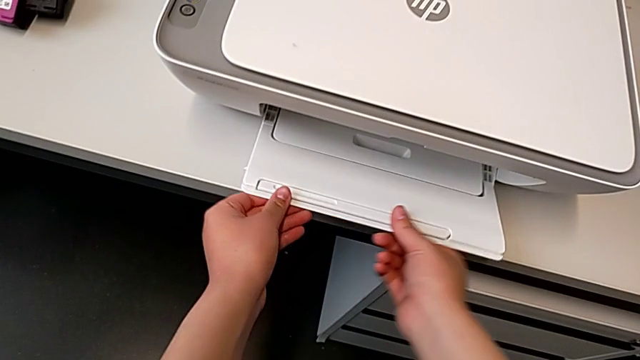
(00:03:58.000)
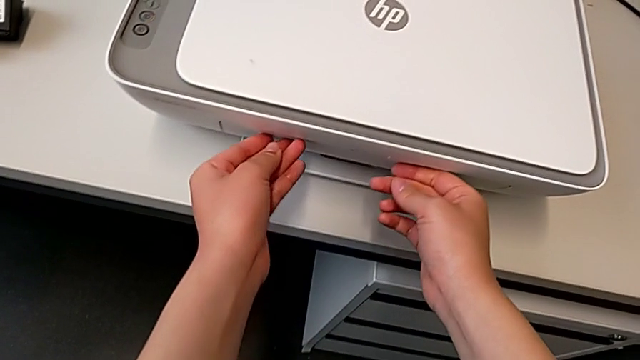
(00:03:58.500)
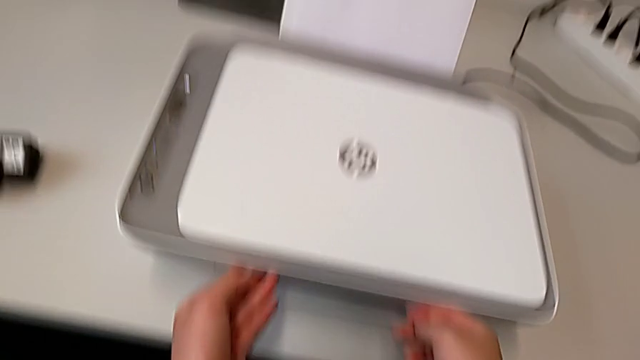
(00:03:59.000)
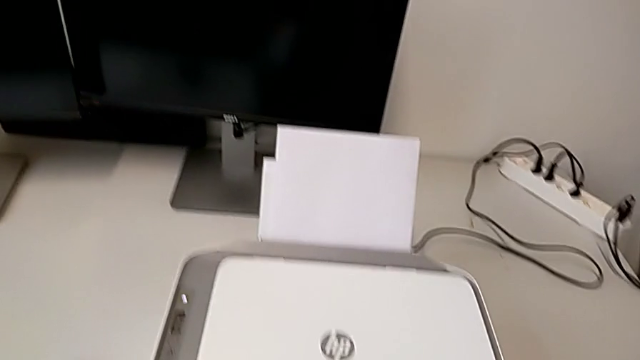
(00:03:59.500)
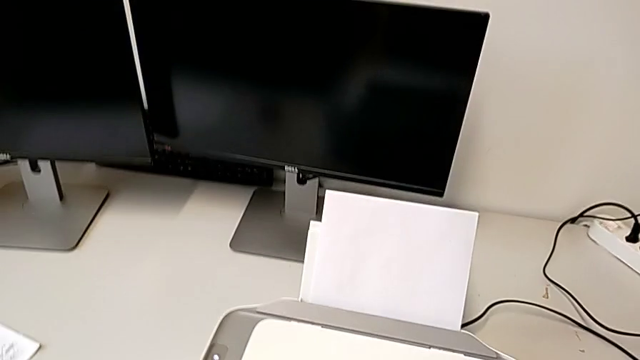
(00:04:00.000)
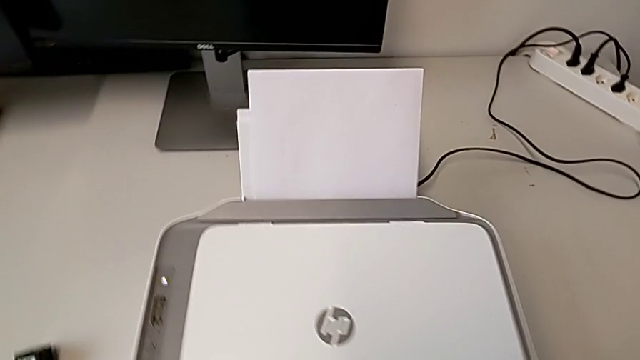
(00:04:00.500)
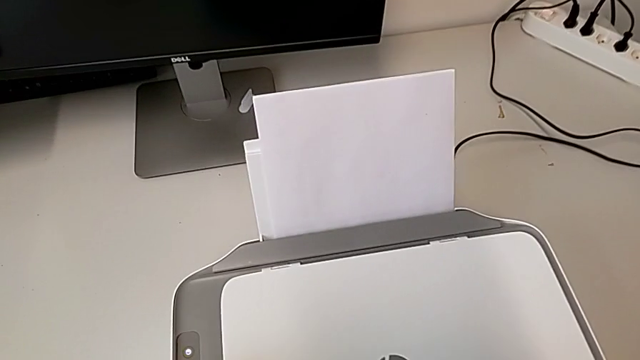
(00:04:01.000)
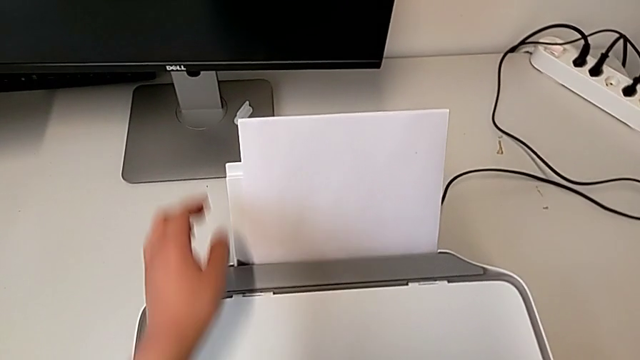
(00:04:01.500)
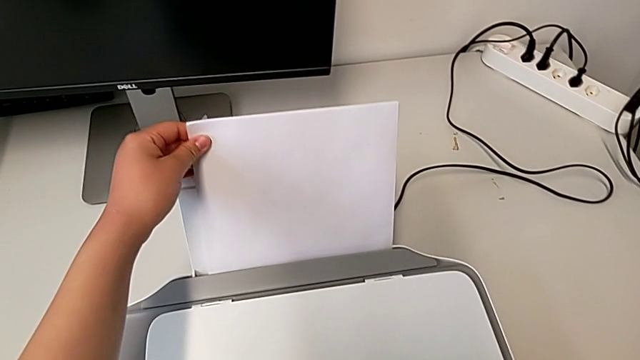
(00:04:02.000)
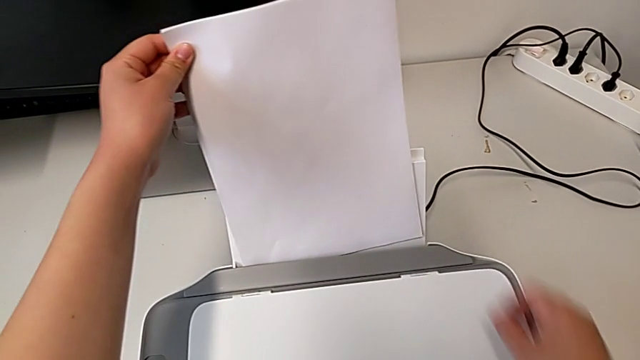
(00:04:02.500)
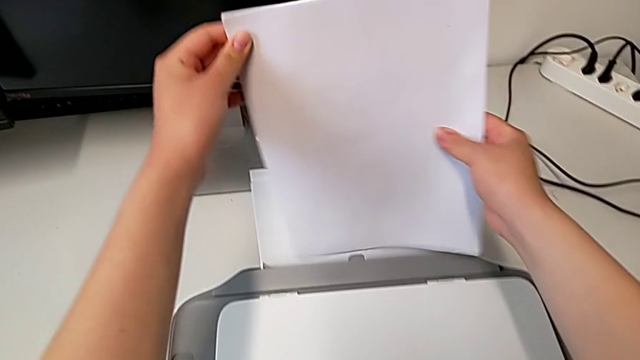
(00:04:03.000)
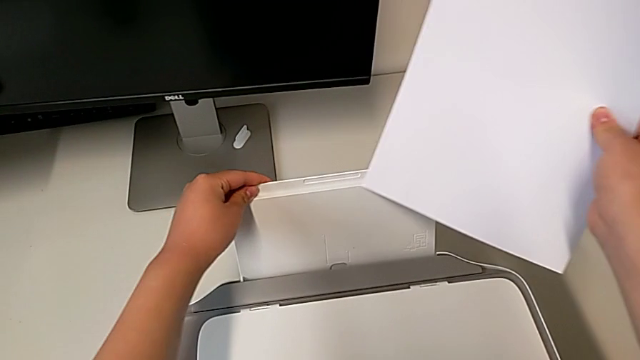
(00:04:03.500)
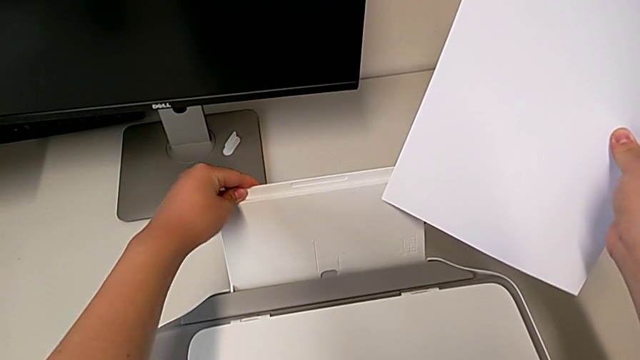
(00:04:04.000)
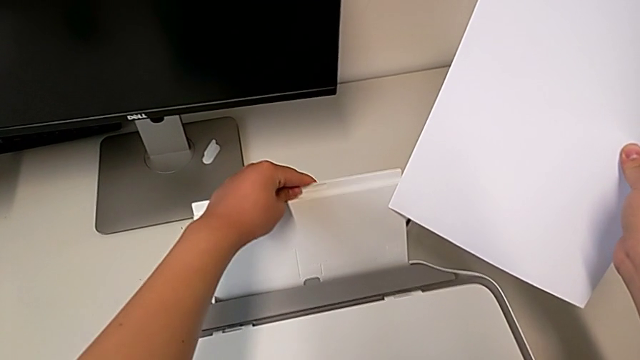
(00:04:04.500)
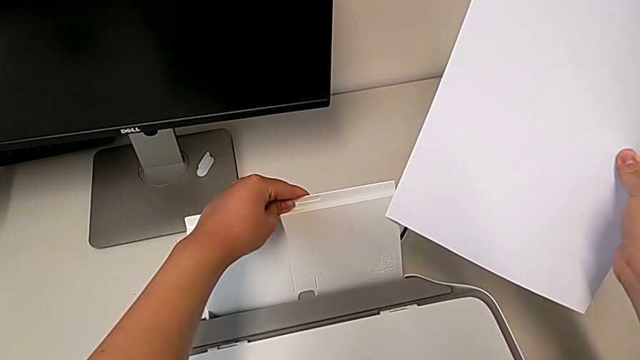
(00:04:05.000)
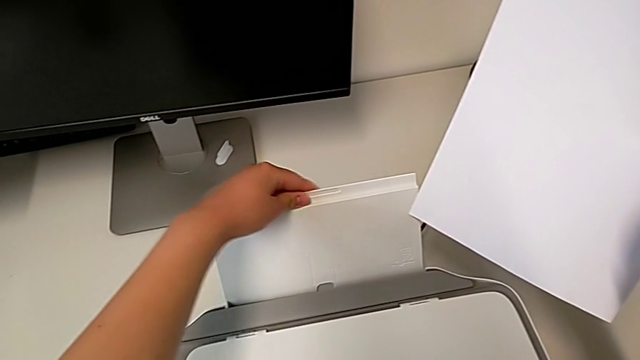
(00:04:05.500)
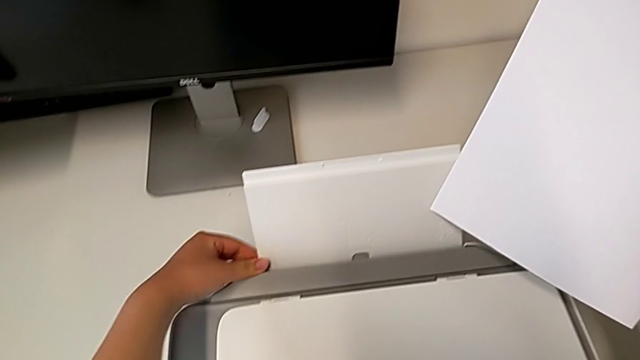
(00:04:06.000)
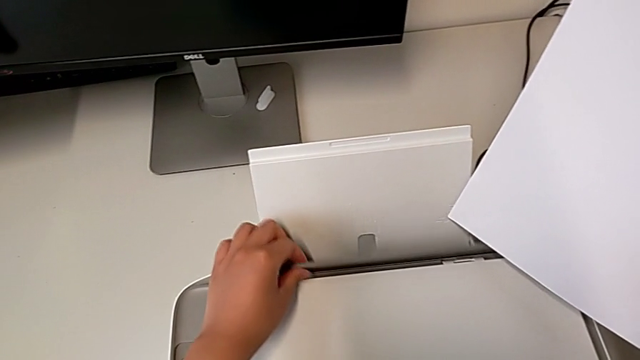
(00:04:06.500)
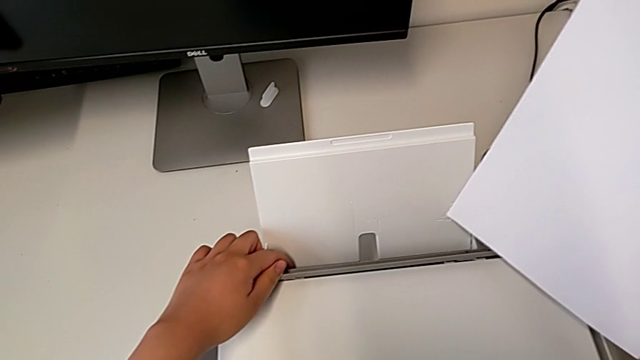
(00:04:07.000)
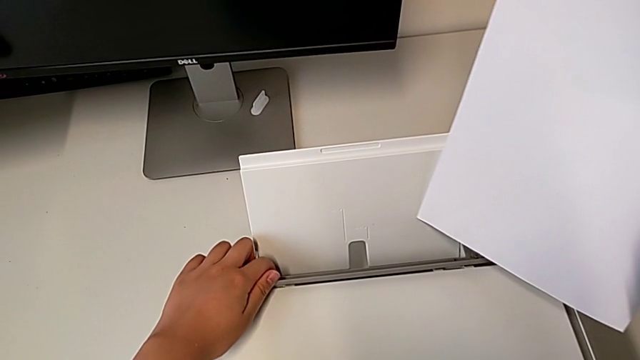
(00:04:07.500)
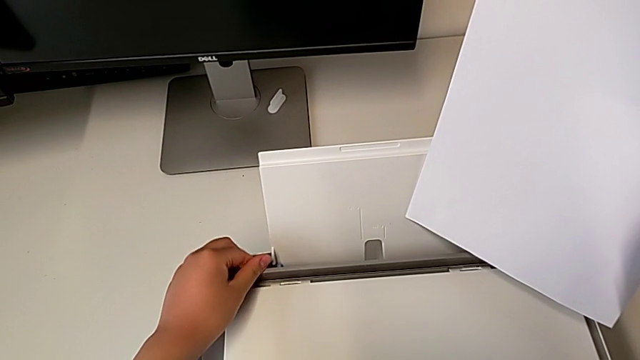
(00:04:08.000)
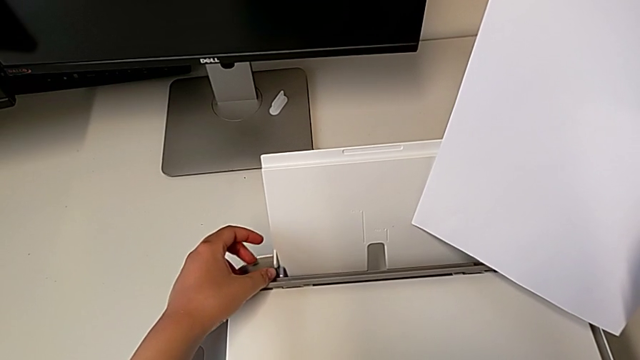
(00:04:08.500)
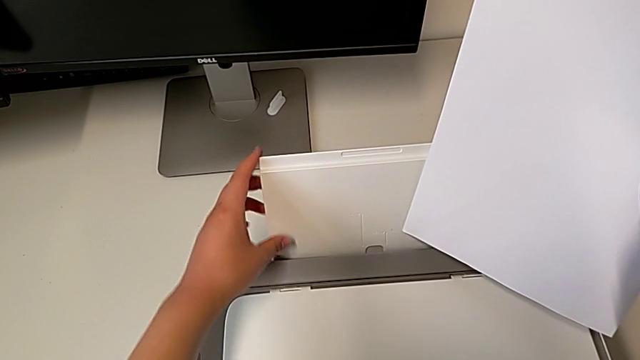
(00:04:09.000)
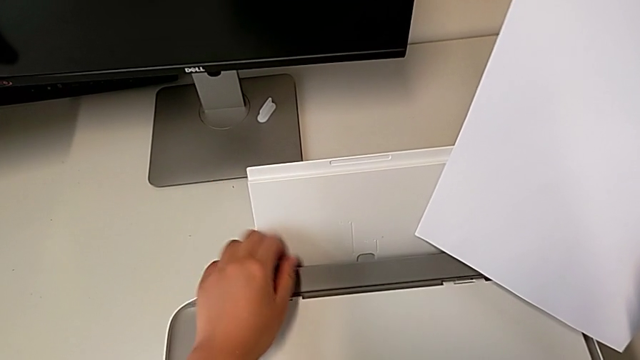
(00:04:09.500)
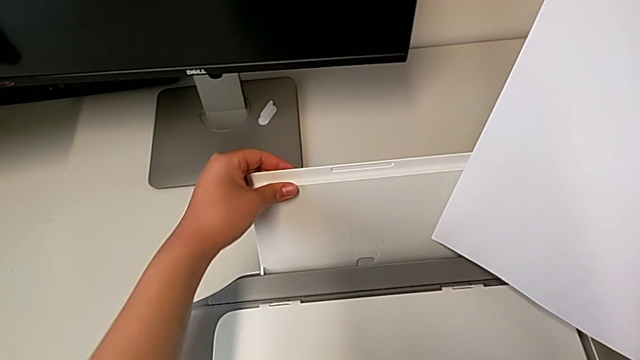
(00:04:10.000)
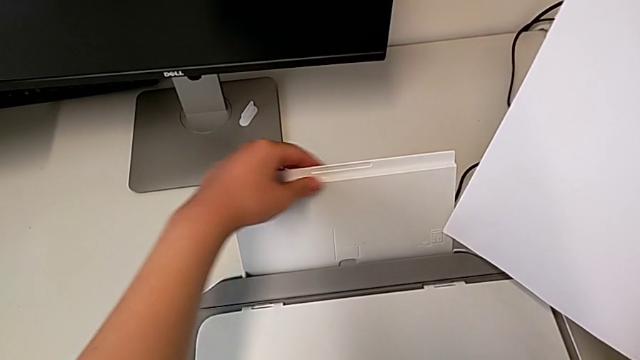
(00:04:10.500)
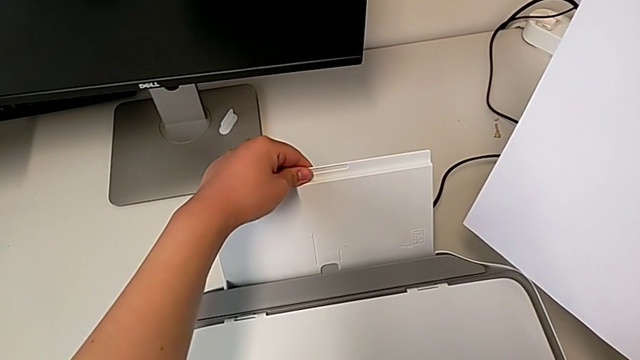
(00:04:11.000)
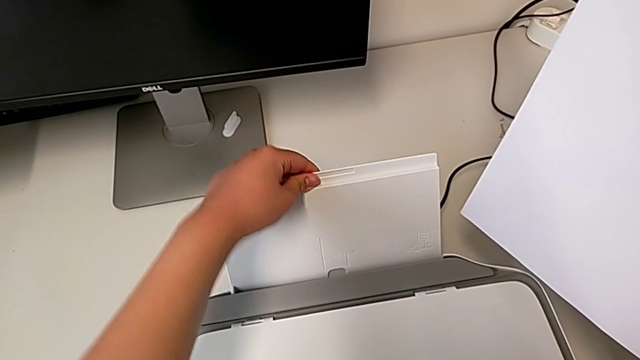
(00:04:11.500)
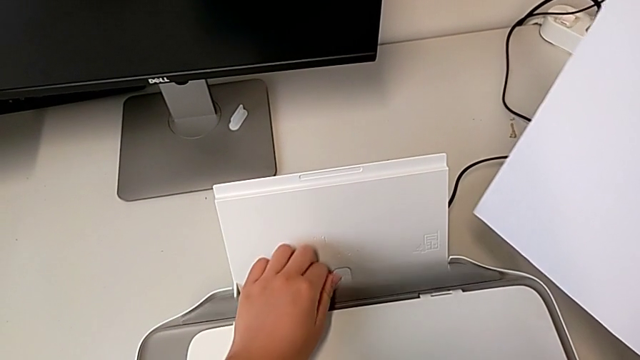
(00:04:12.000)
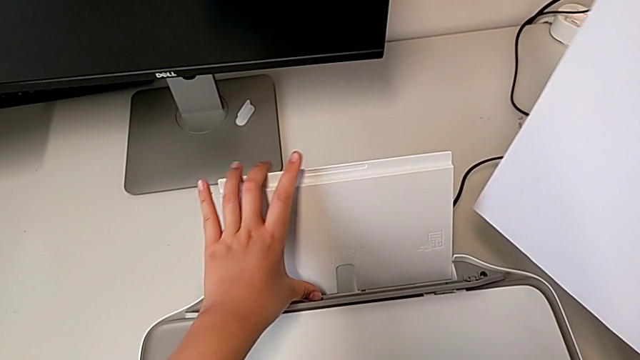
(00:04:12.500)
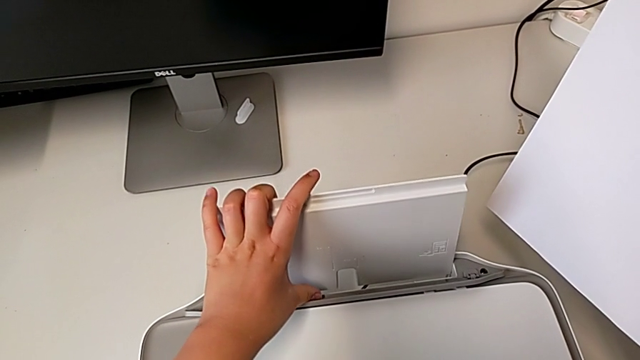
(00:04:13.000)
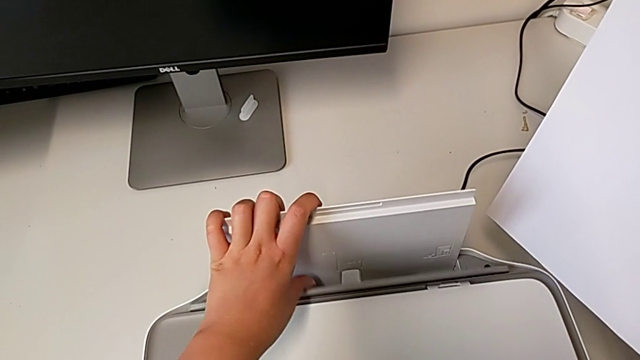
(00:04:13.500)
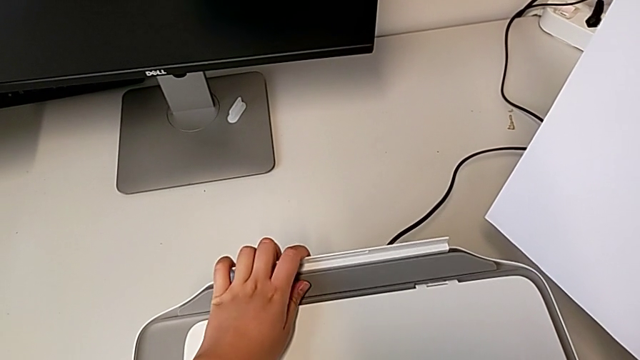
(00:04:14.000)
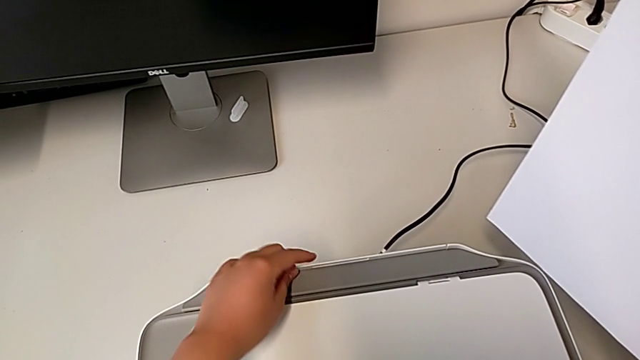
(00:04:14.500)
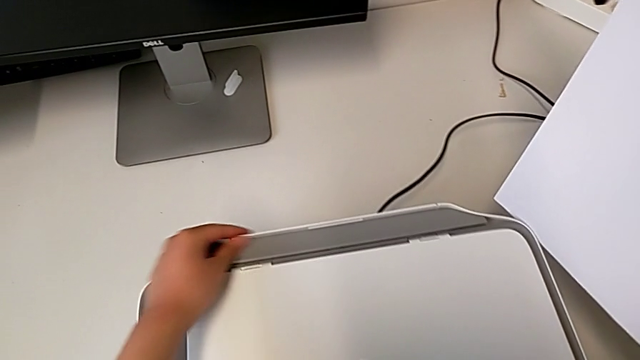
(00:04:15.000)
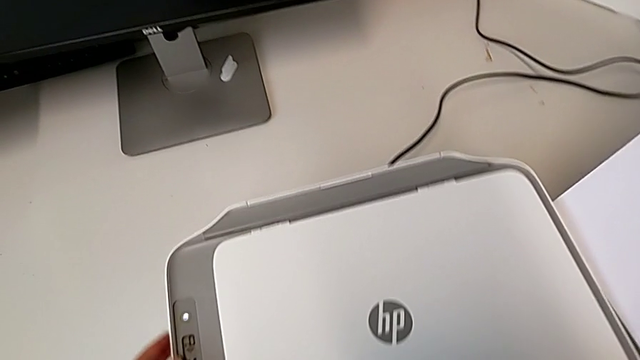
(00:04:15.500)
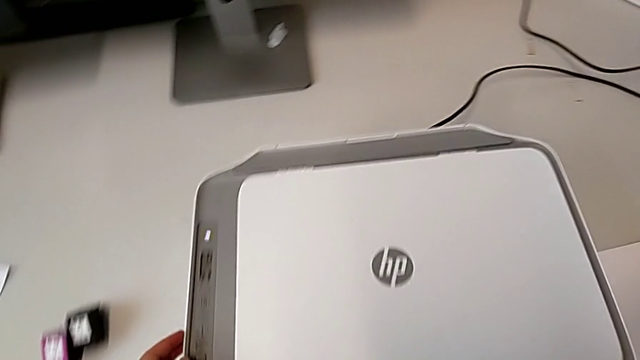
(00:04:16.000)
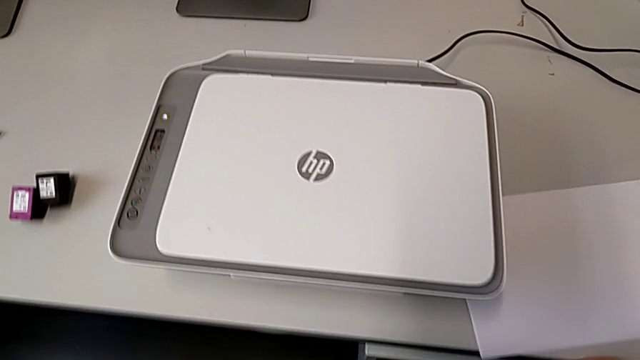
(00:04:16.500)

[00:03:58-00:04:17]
The camera wearer is putting the printer as it was at the beginning. They close the extending paper tray, grab the paper stack, withdraw it, grab the paper tray, pull it, lift the tray shield, close it, grab the paper tray, open the tray shield, push the paper tray and close it.
